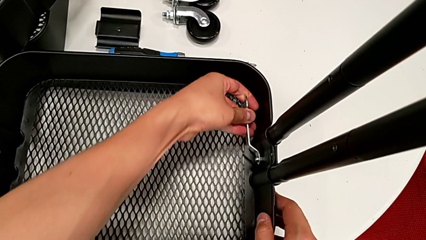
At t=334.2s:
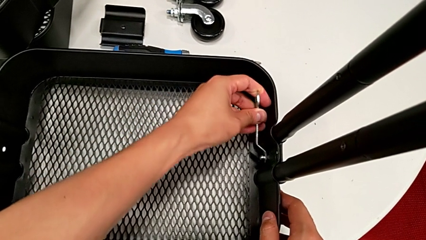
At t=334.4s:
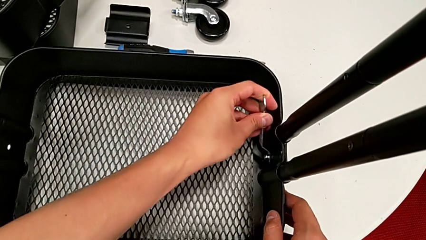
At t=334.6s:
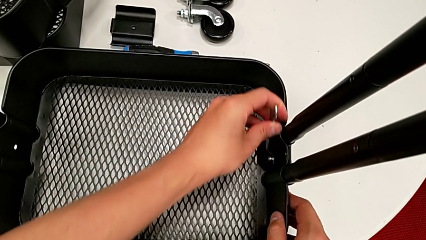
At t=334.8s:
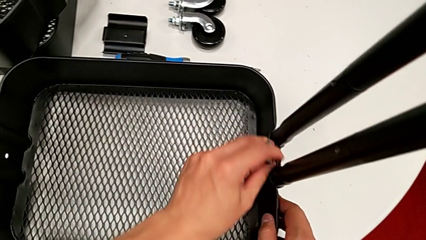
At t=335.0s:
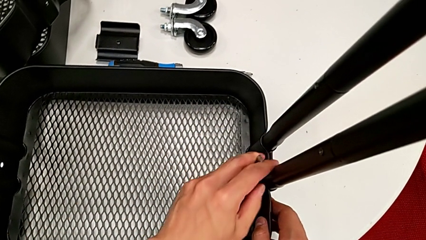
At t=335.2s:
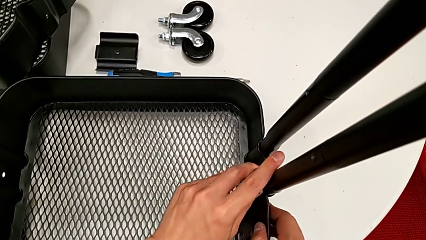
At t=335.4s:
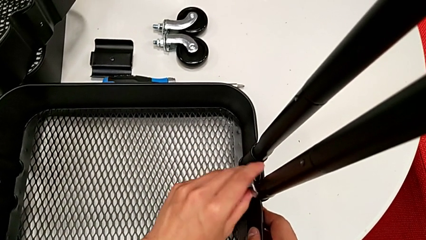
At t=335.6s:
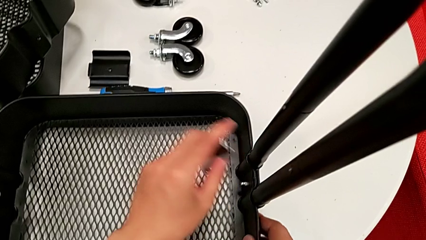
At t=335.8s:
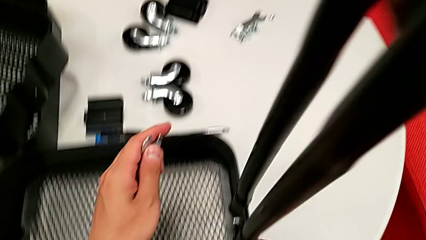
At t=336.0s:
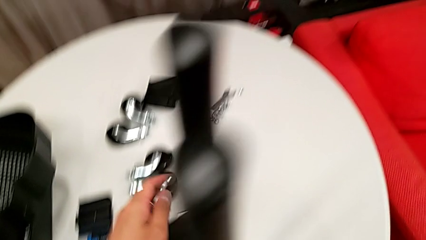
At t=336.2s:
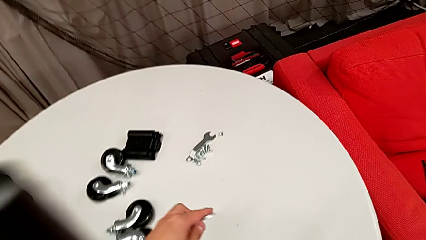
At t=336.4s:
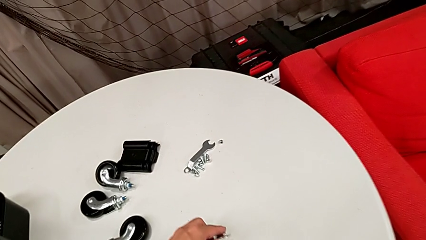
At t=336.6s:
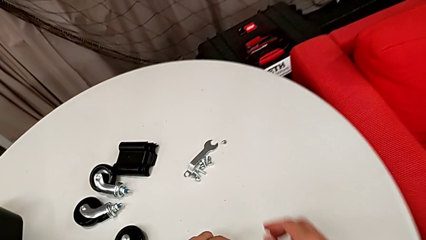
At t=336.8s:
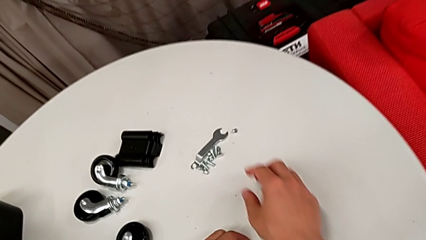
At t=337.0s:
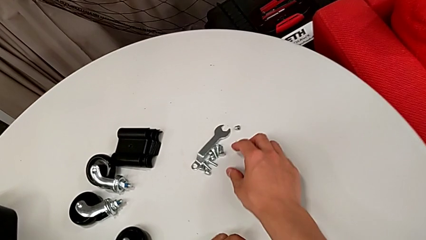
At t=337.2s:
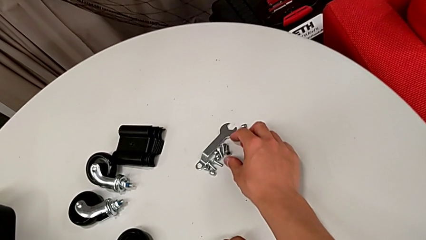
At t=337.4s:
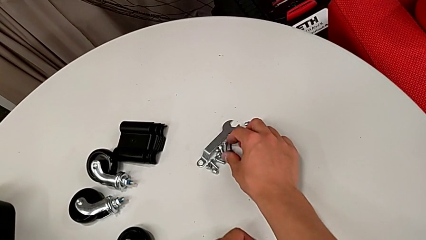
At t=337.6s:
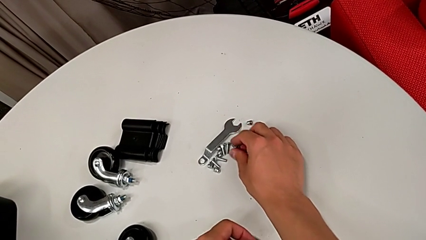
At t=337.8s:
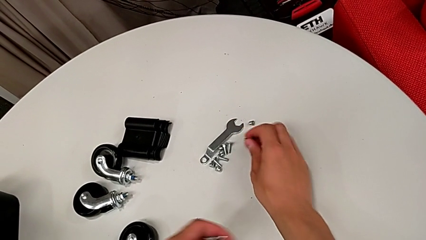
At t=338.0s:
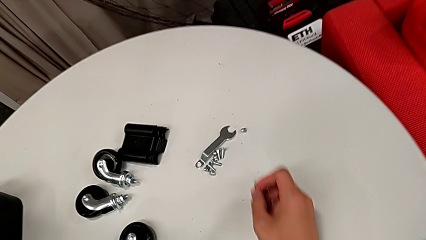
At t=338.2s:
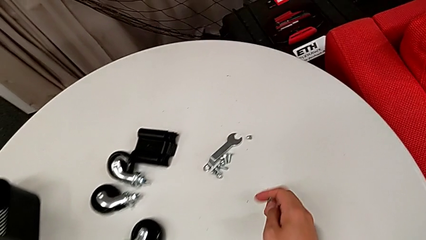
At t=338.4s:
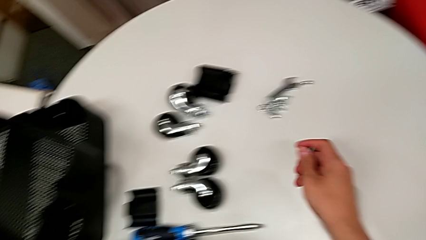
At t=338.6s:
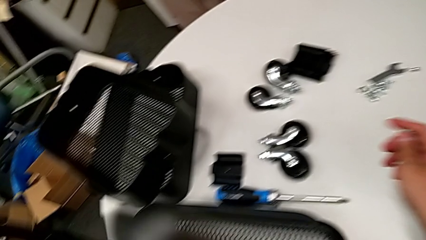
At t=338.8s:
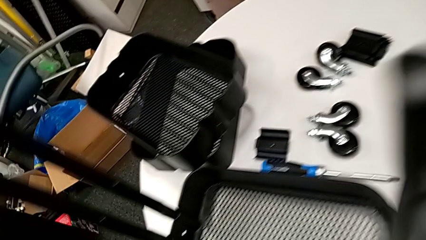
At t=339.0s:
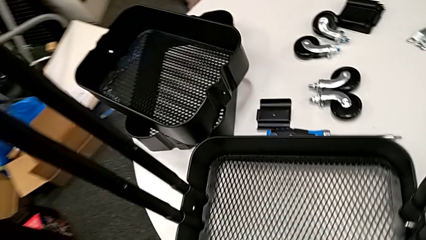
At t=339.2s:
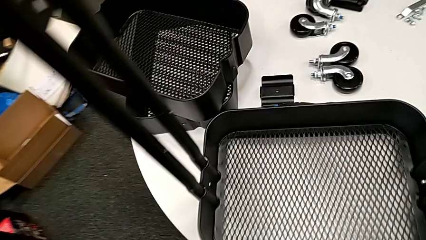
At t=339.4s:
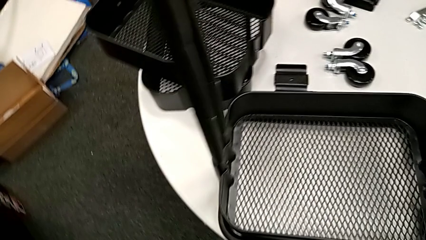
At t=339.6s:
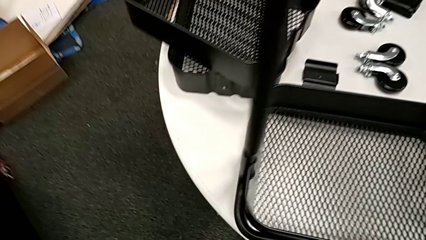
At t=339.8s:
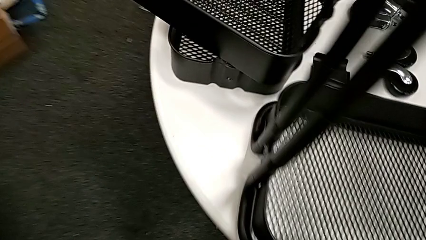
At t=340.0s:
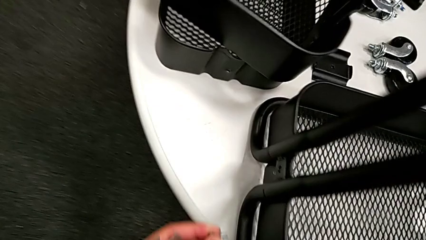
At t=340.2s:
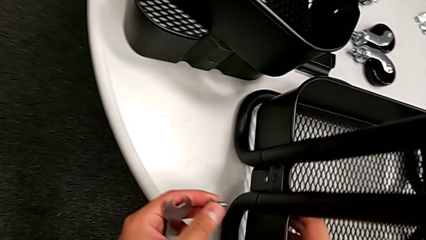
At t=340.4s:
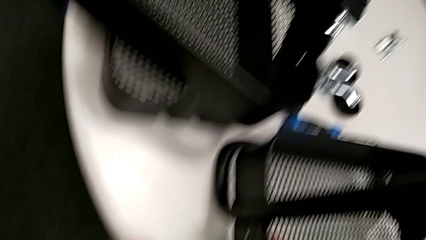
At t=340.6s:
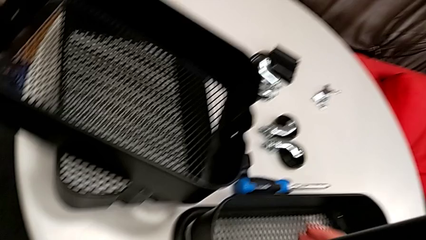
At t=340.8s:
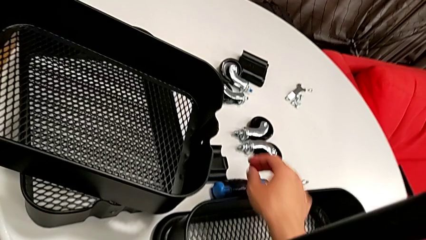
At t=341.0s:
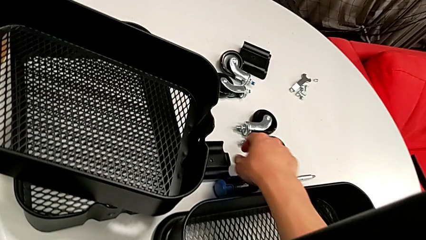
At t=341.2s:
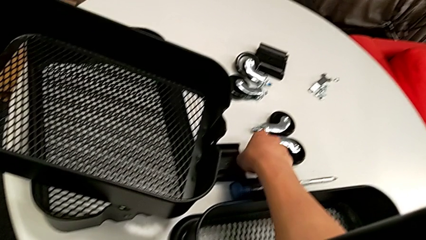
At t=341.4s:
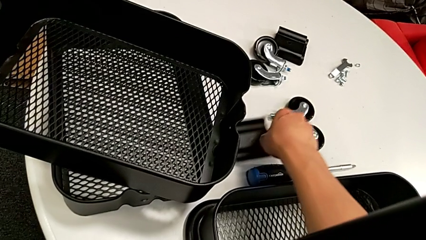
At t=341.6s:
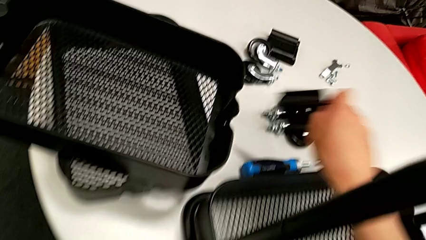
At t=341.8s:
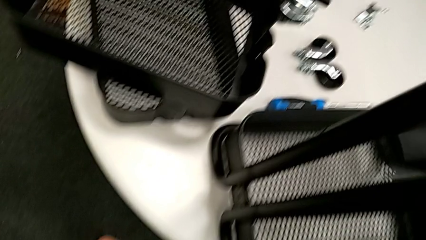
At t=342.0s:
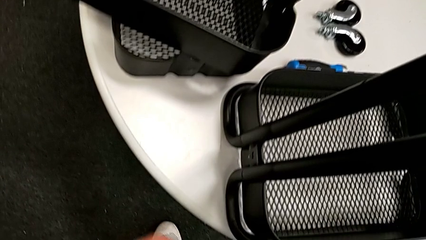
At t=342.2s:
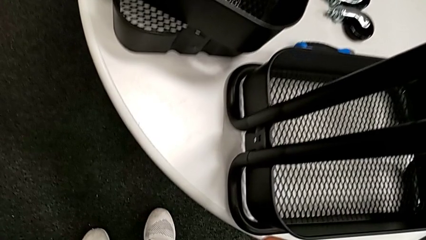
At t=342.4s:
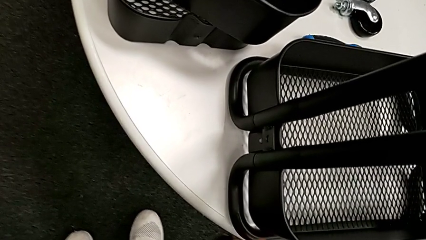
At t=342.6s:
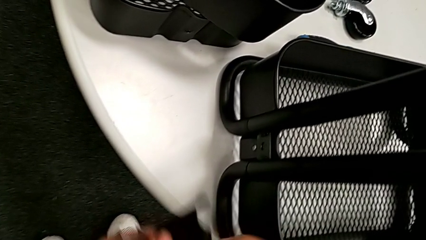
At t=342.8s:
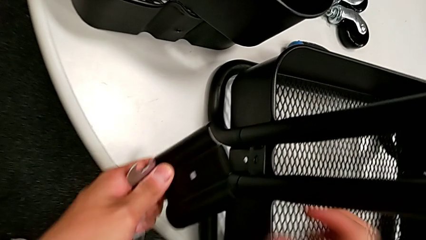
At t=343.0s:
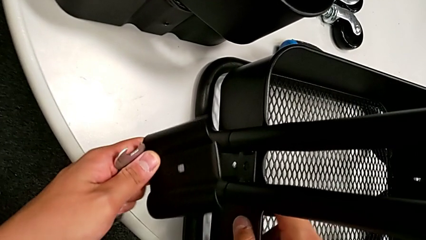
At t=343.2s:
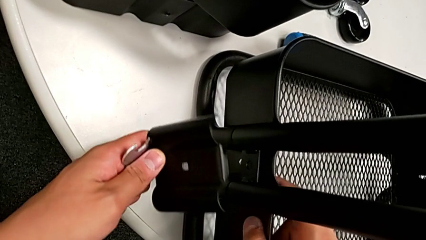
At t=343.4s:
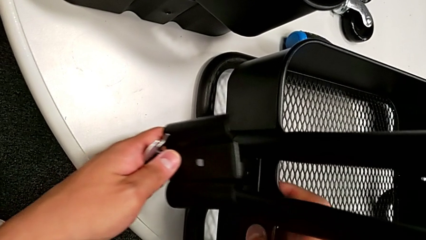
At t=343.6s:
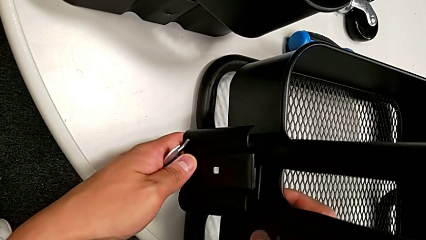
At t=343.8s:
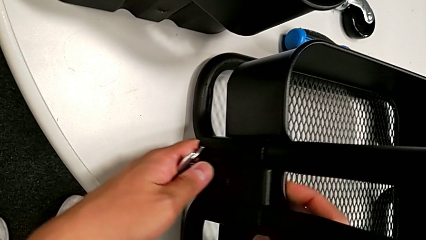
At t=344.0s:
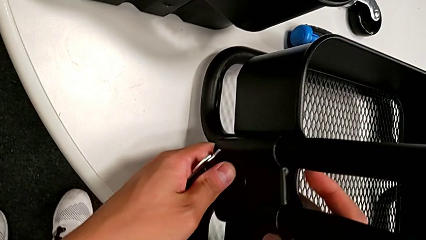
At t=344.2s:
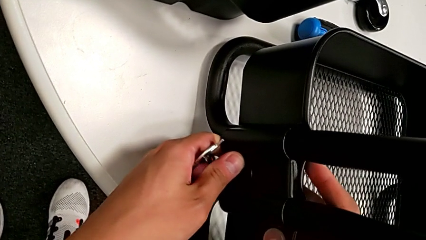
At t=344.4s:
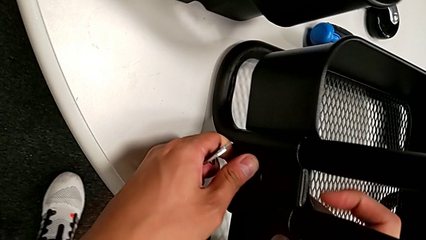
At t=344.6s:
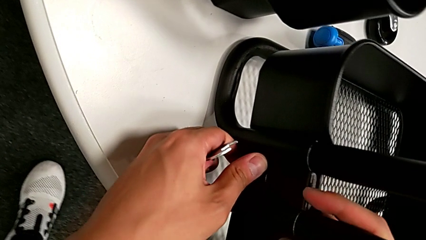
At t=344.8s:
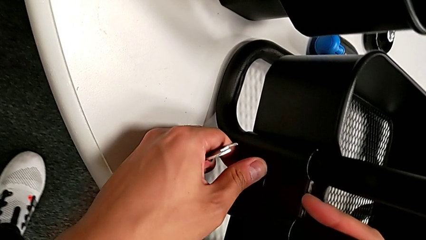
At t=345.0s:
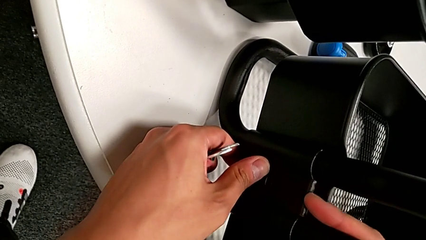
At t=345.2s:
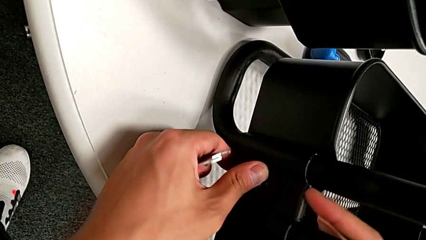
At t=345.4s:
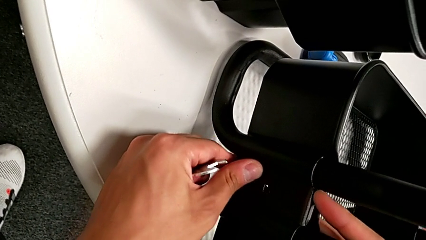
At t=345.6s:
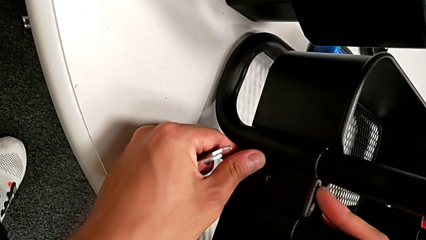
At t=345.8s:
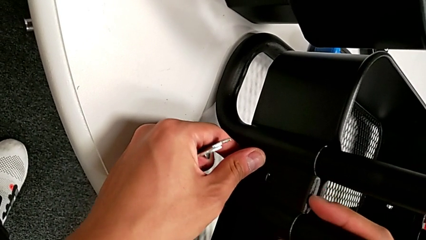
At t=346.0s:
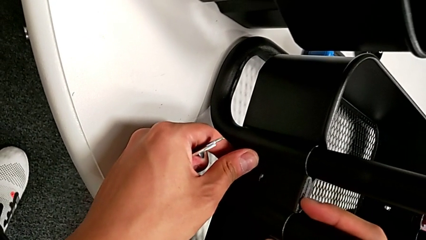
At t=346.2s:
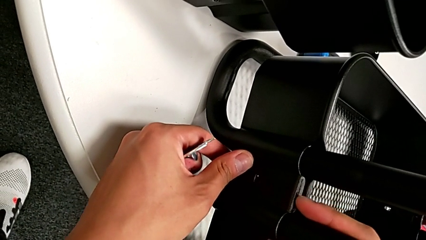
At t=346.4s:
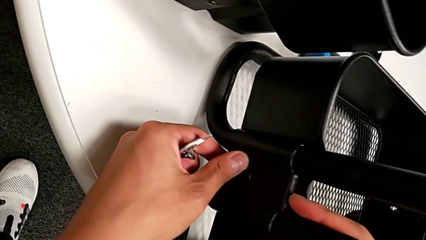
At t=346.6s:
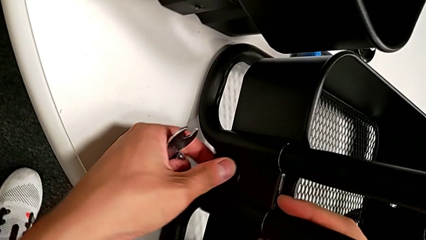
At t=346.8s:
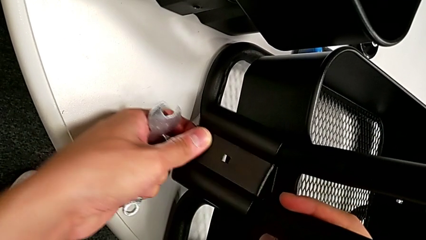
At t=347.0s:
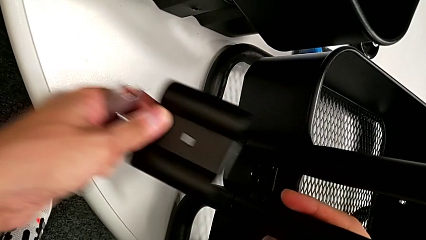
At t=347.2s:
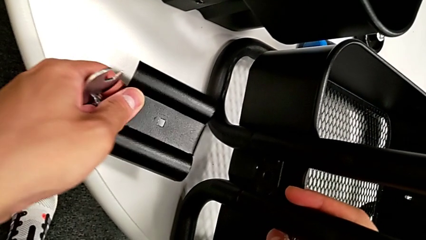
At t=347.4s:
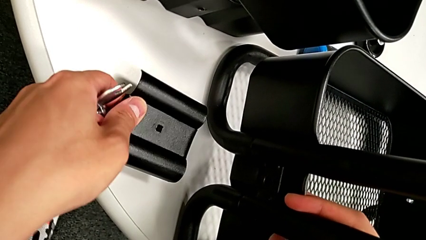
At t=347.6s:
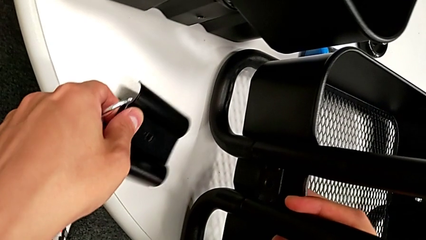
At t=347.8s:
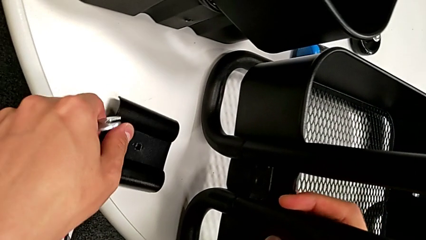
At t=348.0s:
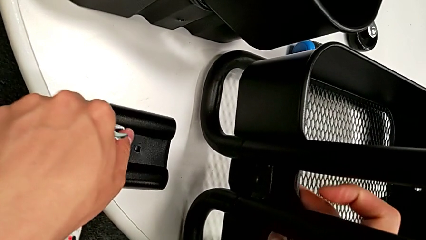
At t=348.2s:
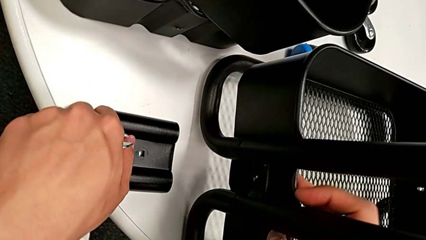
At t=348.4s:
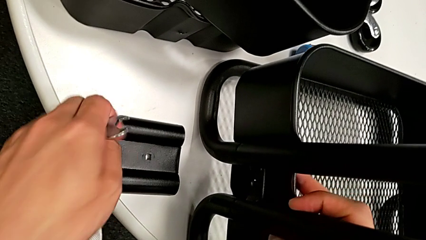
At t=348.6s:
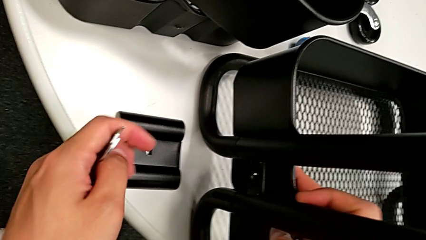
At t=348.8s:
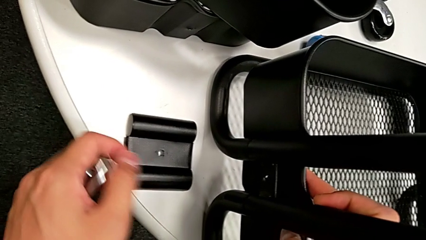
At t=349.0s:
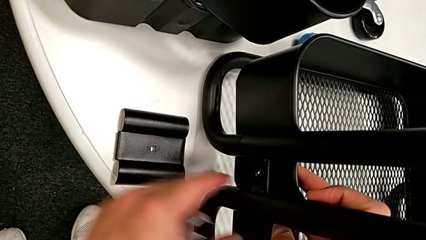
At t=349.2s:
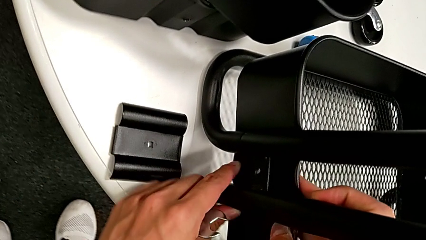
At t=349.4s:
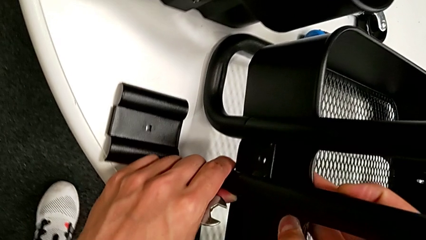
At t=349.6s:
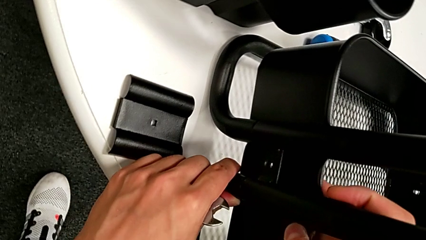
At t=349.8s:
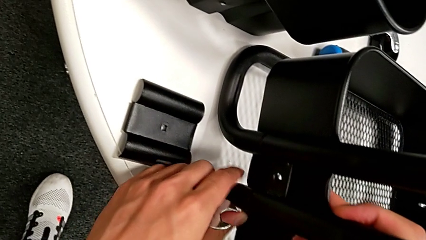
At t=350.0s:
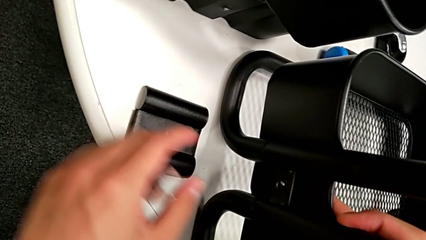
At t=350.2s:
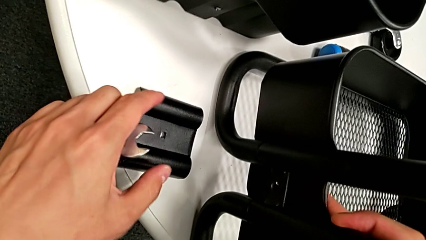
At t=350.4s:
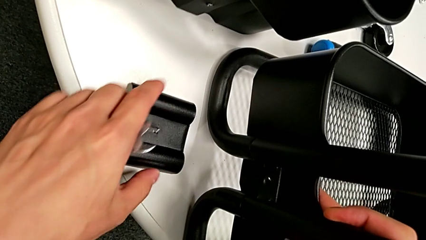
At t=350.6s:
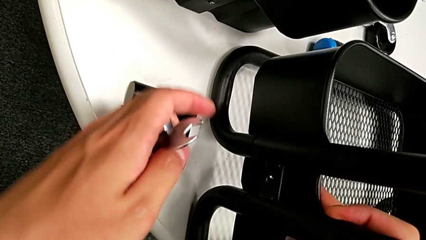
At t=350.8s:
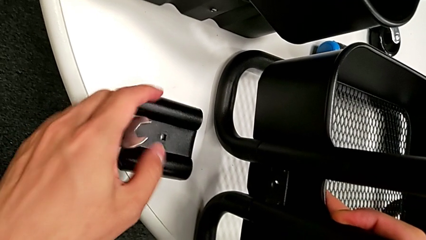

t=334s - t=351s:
The camera wearer is assembling the bottom grid tray. They screw the first hexagon cap nut, grab the second bolt, grab the second bracket, assemble it, place it and pull the bottom grid tray.
